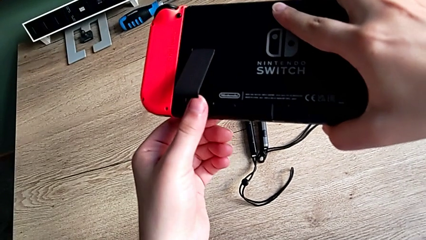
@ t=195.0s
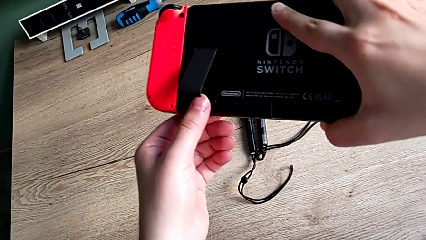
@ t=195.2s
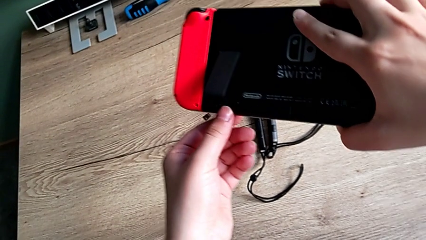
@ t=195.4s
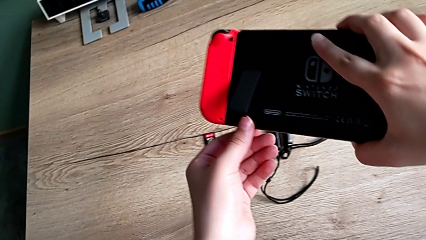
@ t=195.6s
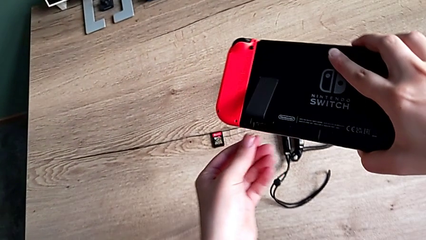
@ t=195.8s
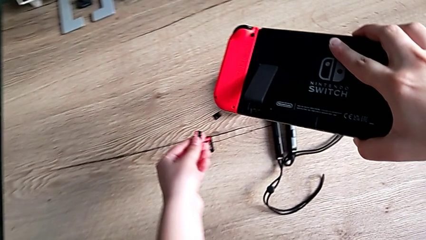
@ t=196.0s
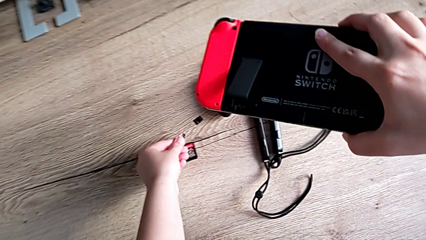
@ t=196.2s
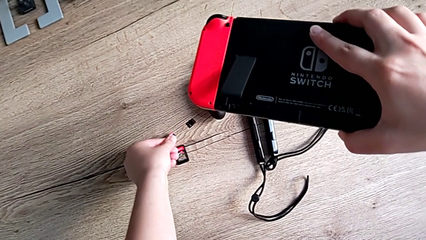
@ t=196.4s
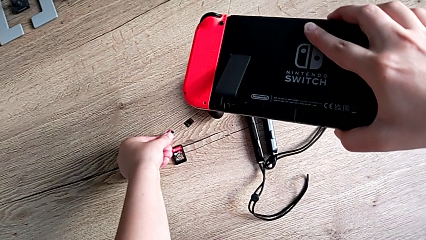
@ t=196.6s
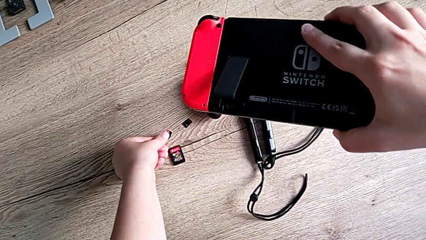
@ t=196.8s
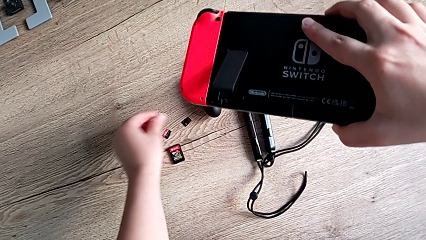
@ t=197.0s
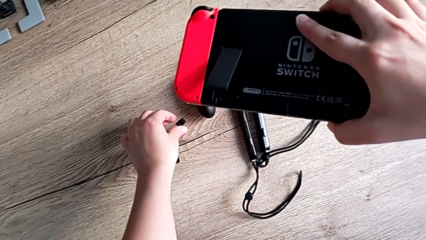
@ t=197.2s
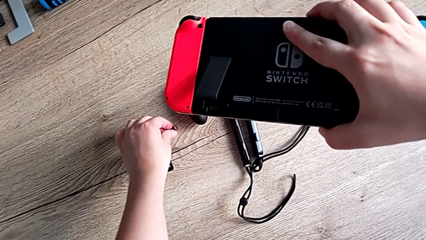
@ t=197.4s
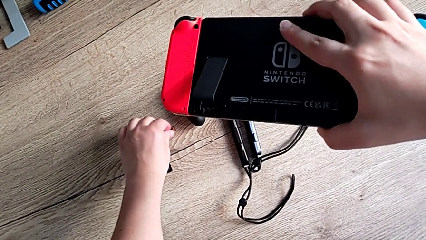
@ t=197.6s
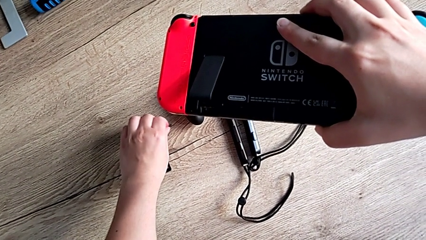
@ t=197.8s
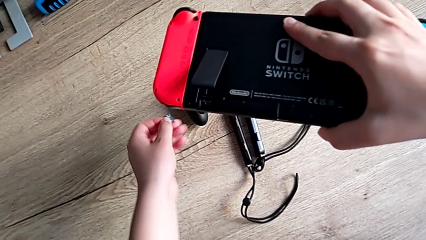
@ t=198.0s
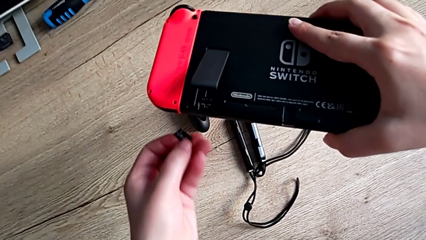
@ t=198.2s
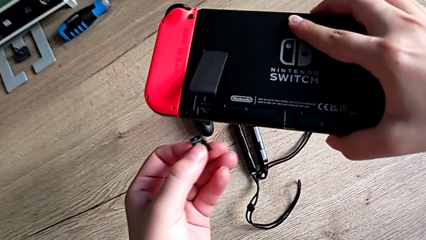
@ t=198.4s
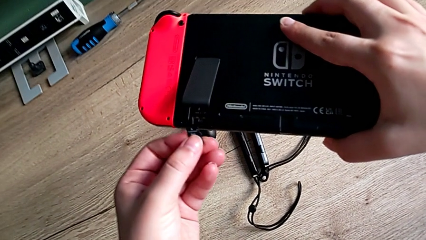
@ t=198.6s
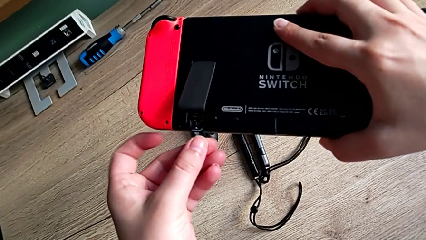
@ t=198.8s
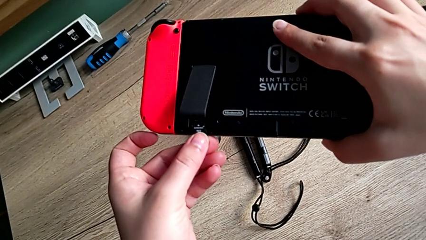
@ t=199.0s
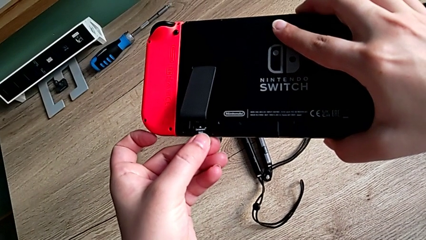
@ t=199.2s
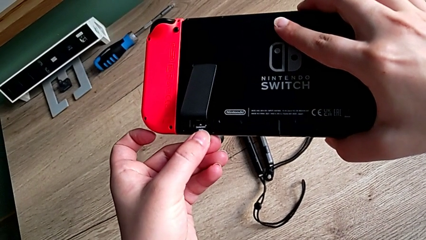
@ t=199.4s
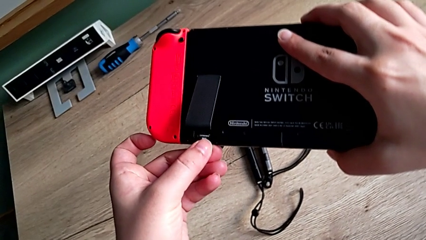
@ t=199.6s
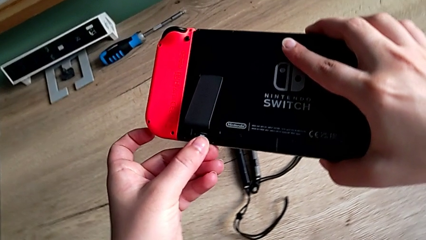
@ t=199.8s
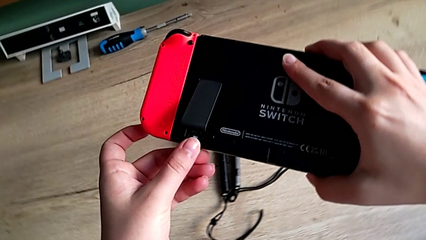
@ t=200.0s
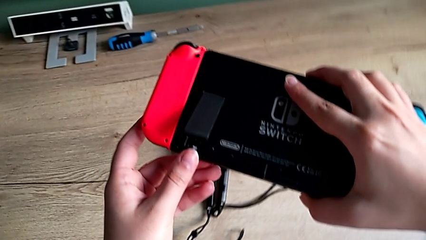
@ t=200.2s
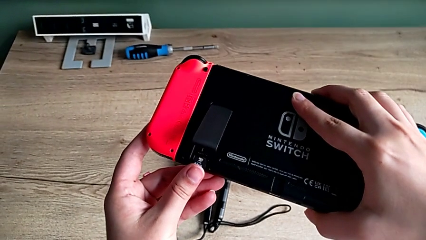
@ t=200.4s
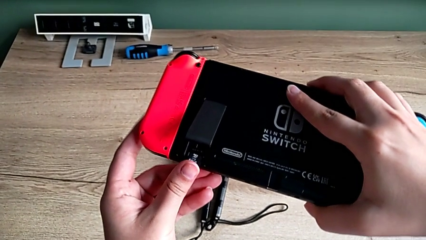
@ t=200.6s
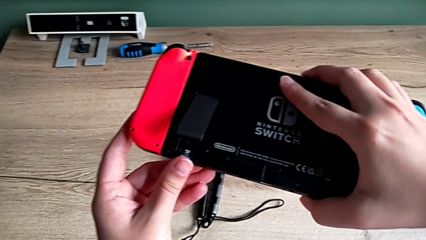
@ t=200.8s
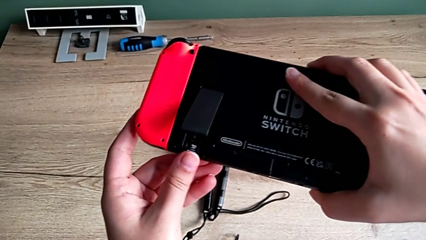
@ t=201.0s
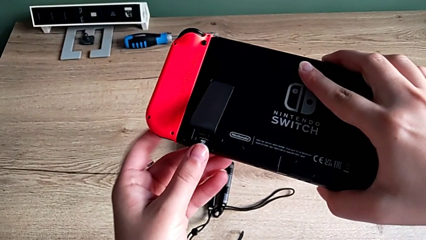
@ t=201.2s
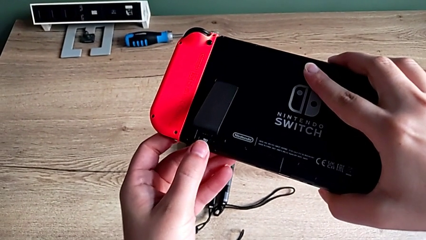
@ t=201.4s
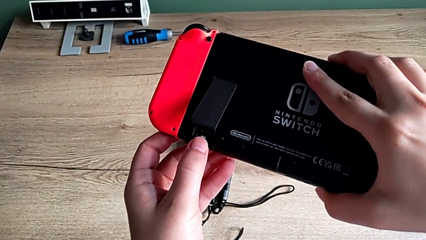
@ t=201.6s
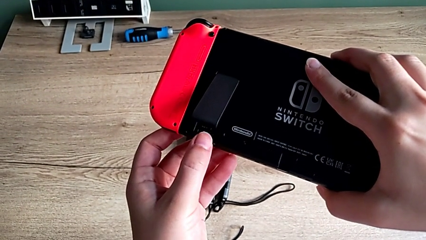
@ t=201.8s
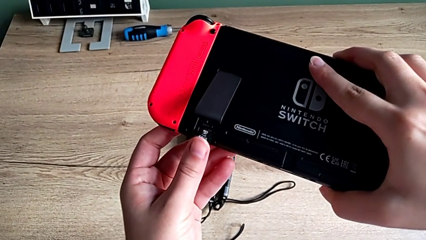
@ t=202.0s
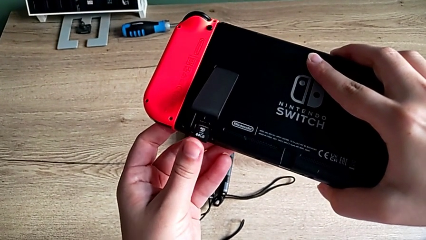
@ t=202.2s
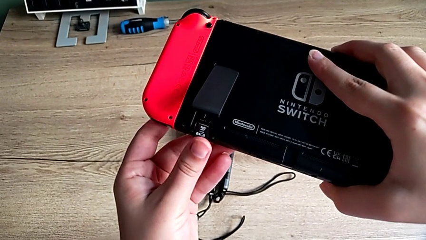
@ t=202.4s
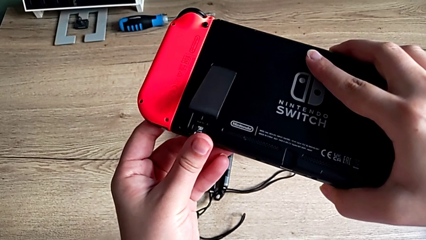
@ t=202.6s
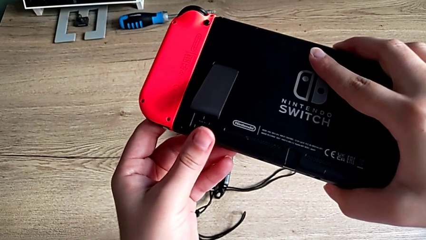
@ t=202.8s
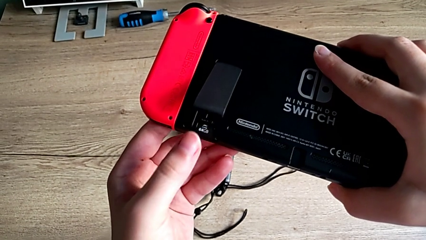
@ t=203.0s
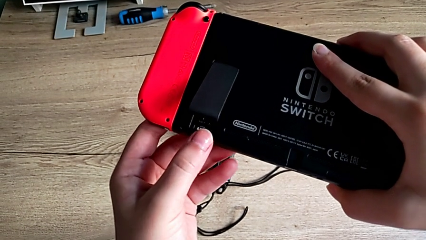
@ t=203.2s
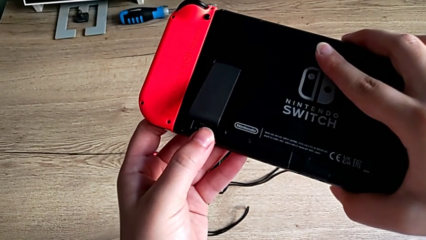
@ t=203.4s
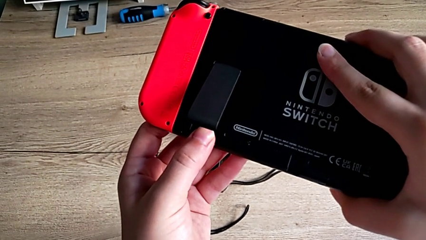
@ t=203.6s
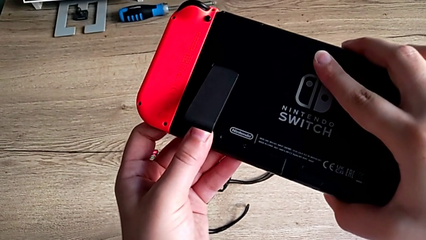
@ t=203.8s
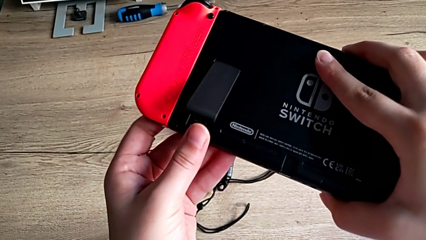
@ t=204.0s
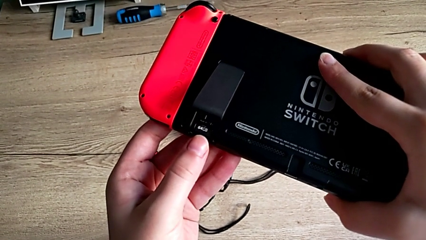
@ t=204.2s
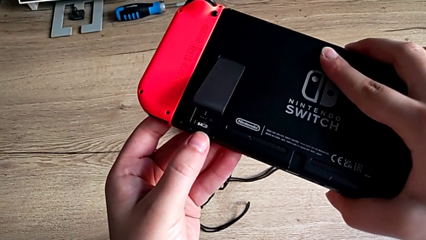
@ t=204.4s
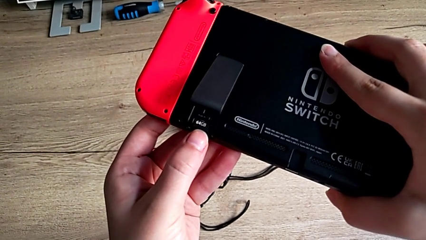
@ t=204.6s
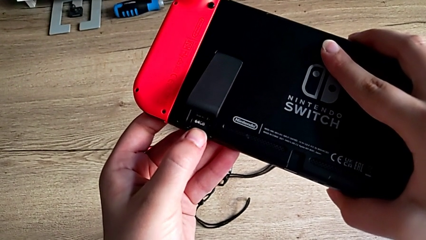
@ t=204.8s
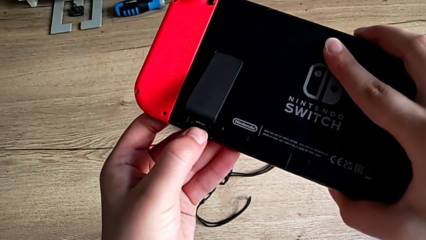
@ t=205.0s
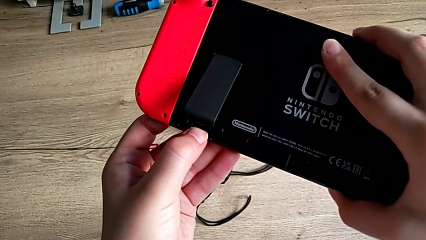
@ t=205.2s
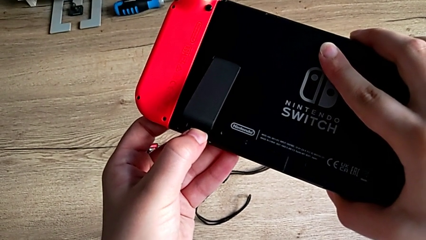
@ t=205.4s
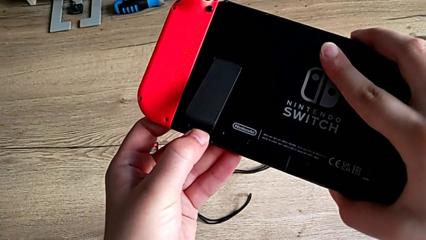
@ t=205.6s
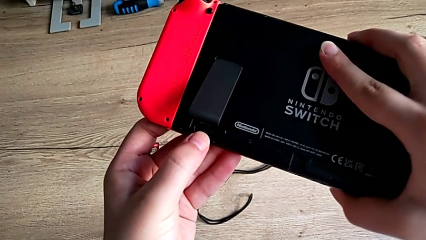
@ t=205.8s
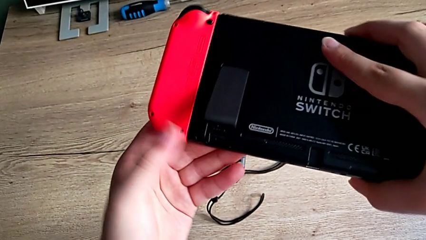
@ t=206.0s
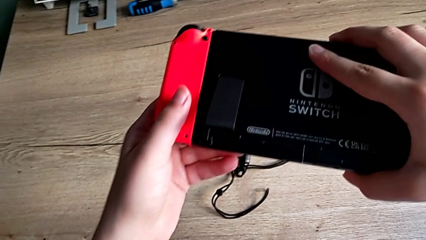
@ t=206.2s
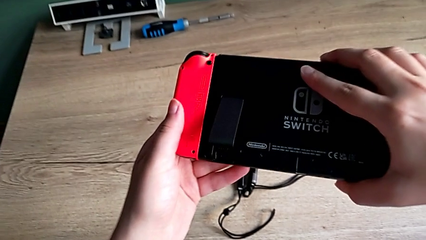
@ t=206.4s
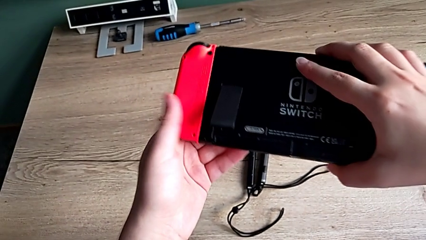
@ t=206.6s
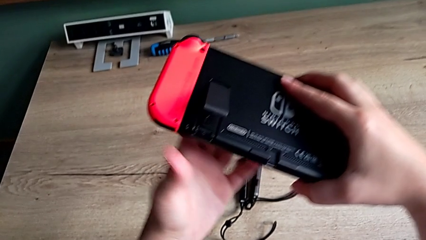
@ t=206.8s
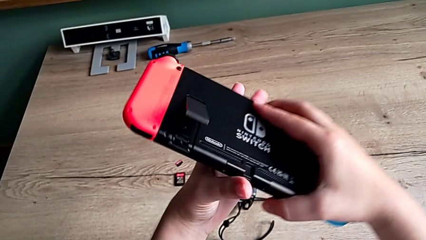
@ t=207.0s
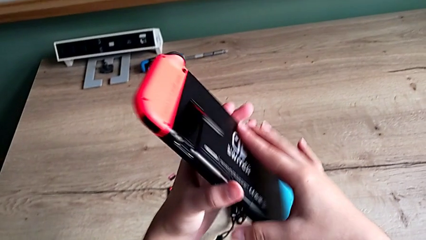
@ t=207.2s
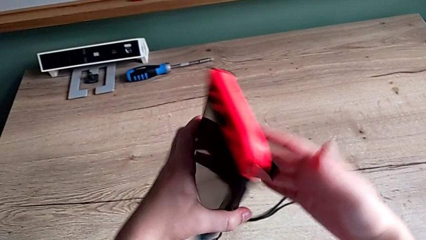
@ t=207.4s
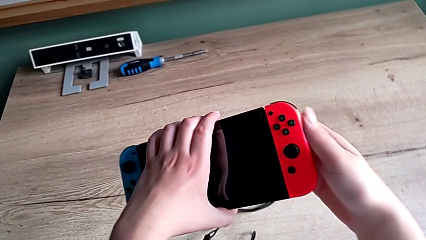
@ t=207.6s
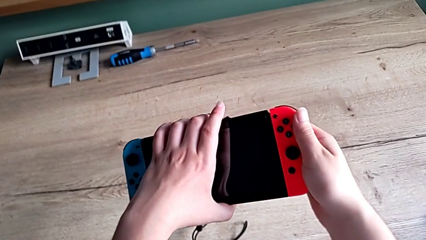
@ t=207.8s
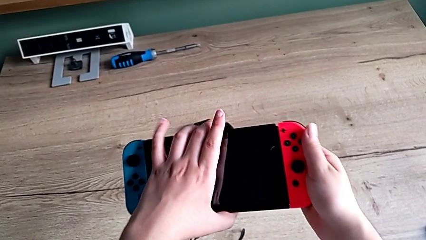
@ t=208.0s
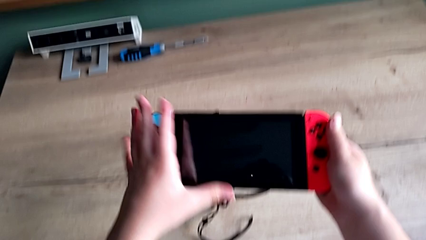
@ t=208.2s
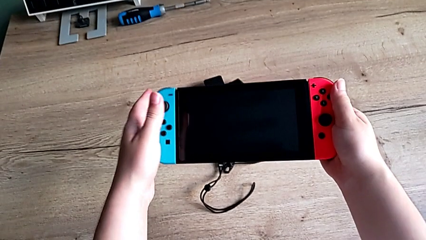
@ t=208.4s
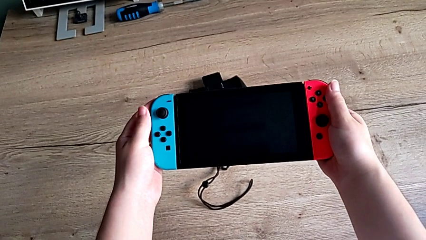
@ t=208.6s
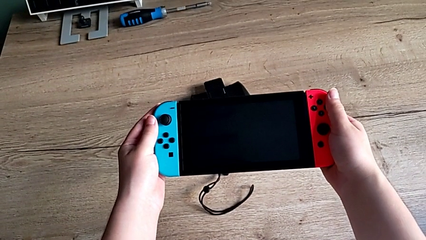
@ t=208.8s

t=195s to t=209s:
The camera wearer is changing the SD card from the Nintendo Switch. They place the SD card, grab the new SD card, insert it and flip the Nintendo Switch.

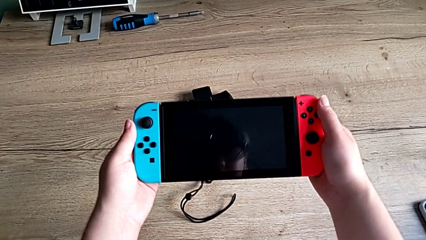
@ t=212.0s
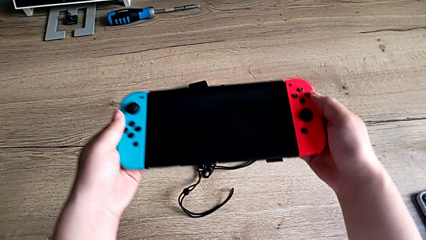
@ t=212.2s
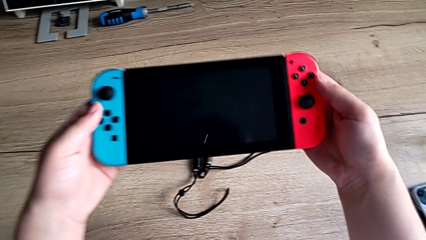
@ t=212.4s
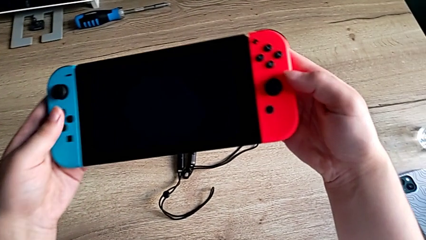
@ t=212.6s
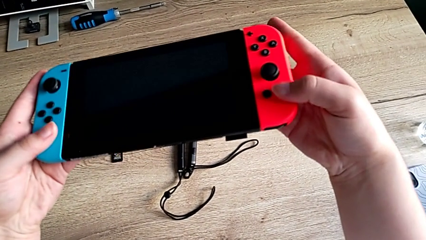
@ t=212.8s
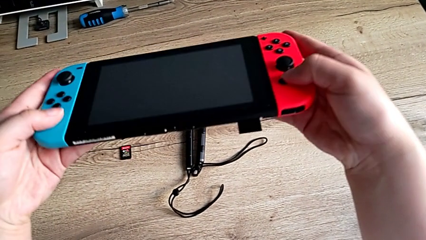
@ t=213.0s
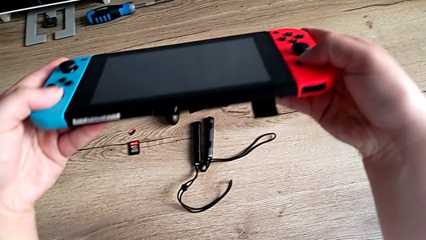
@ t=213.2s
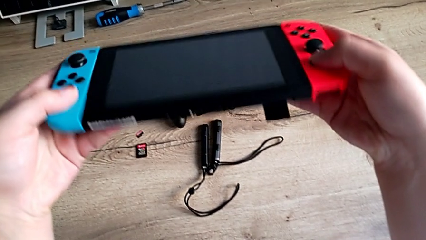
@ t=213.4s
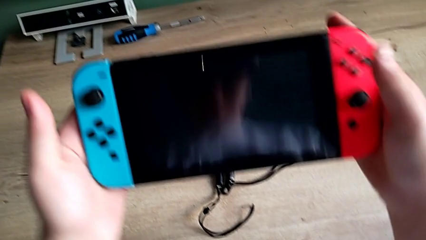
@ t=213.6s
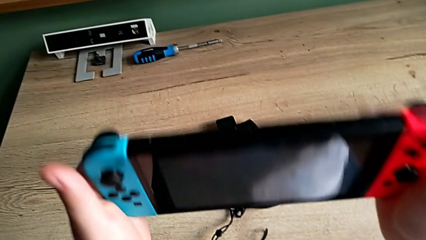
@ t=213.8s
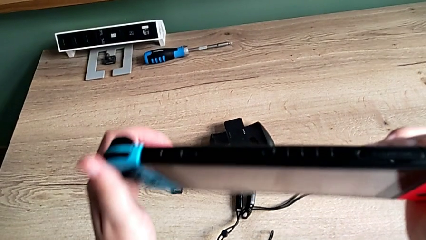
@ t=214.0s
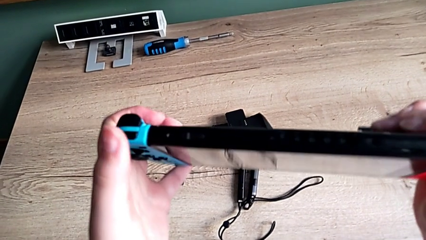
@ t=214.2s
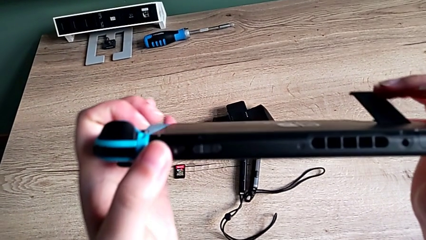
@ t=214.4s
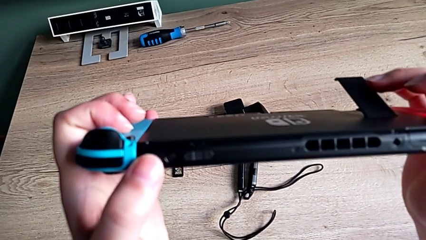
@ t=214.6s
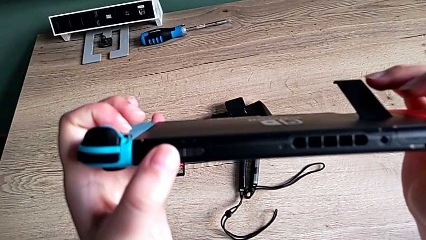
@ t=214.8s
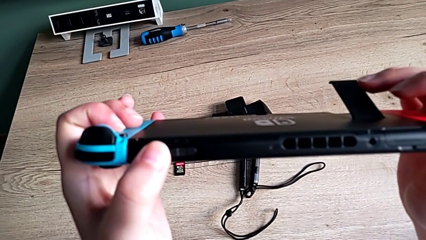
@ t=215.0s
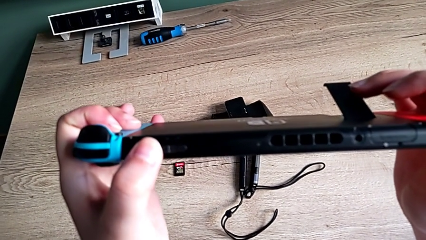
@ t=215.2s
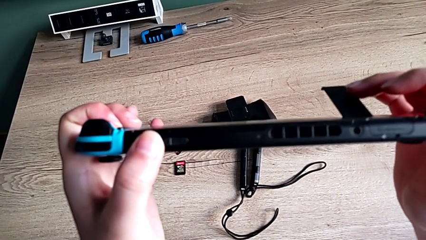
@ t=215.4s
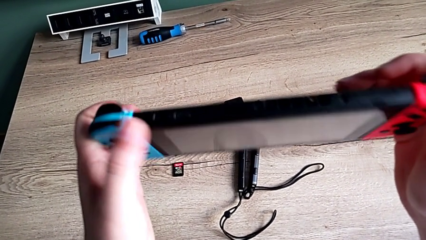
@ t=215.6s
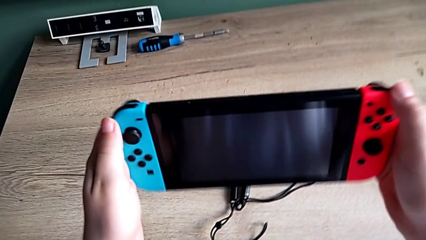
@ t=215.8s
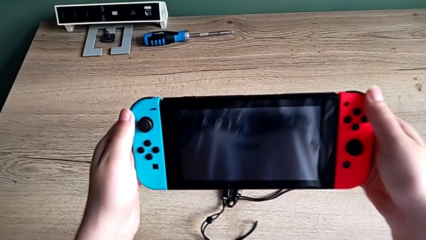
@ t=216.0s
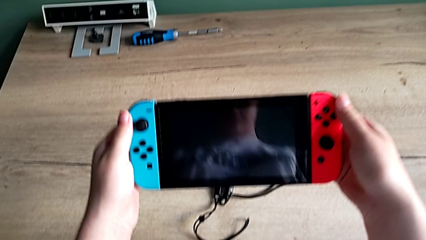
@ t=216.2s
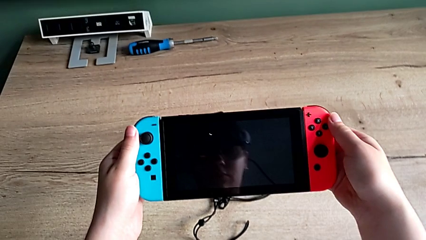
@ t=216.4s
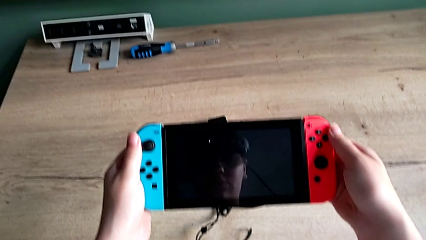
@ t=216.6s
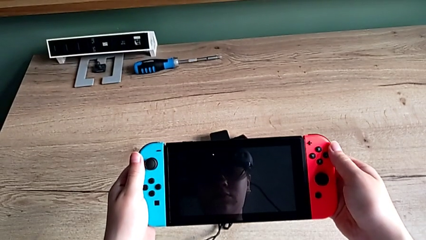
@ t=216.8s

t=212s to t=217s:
The camera wearer is turning on the Nintendo Switch. They inspect the Nintendo Switch and turn on it.
